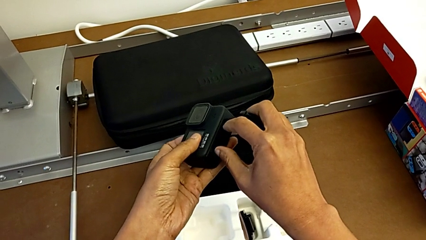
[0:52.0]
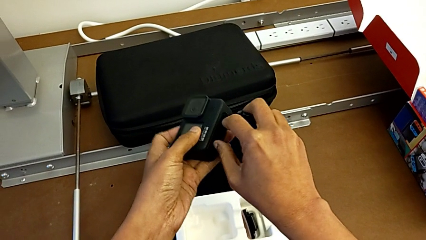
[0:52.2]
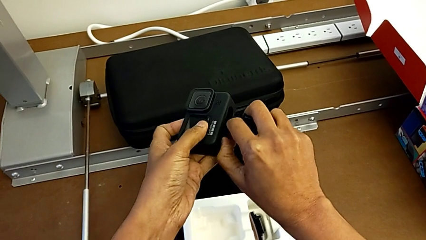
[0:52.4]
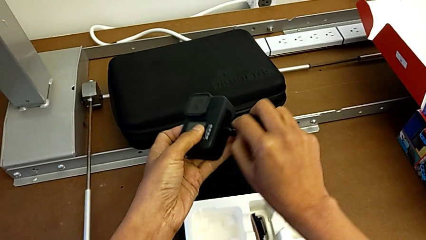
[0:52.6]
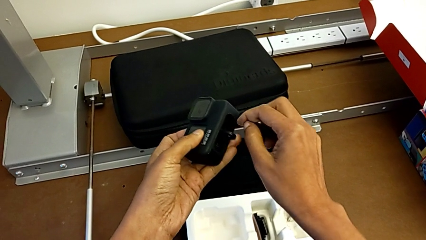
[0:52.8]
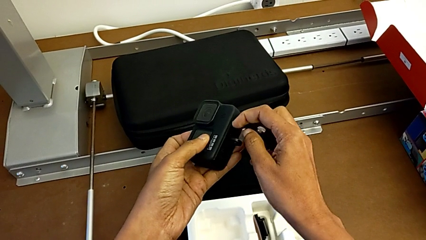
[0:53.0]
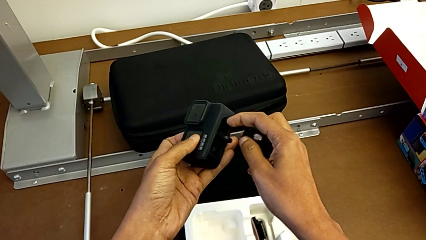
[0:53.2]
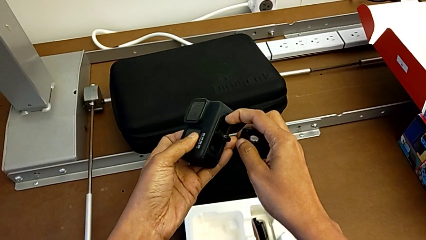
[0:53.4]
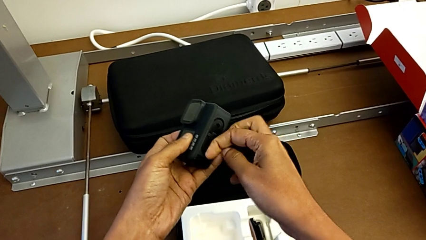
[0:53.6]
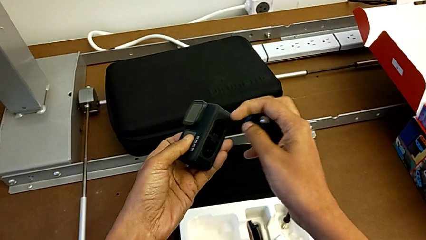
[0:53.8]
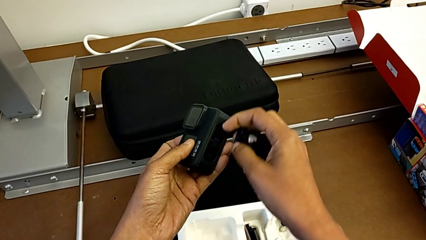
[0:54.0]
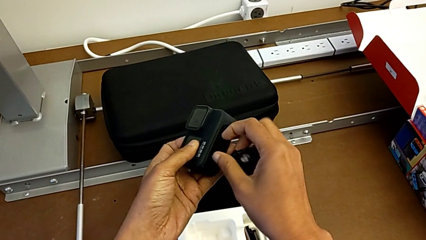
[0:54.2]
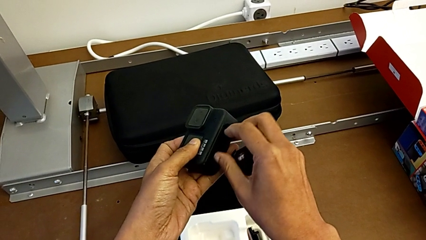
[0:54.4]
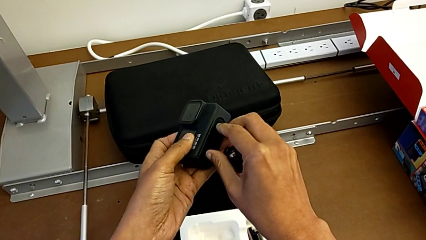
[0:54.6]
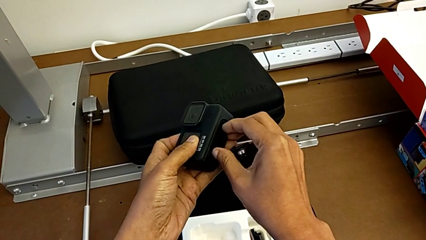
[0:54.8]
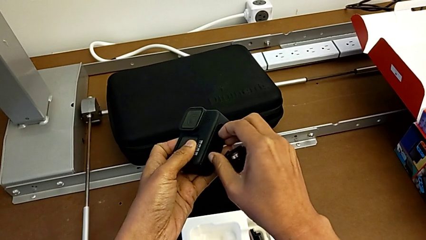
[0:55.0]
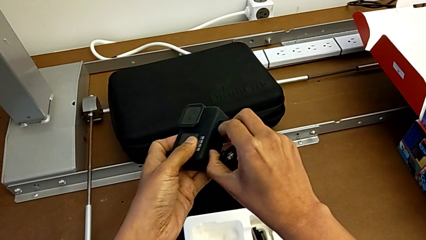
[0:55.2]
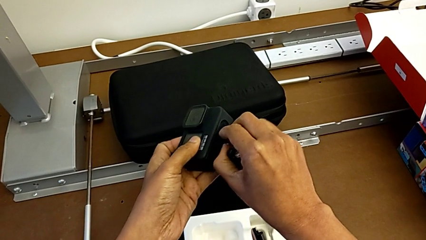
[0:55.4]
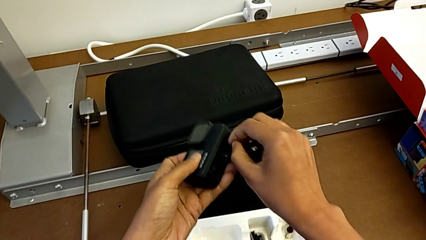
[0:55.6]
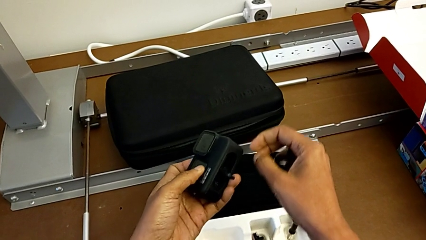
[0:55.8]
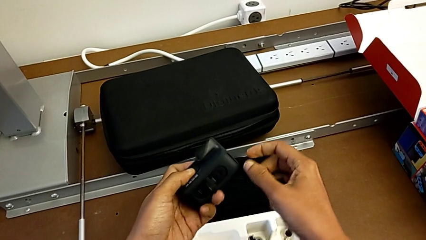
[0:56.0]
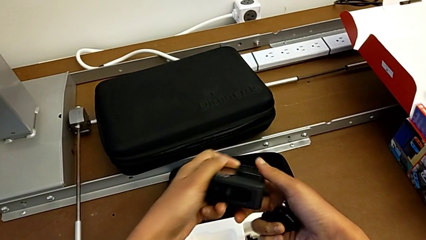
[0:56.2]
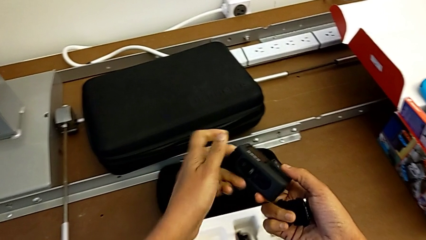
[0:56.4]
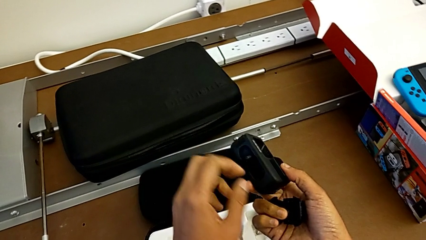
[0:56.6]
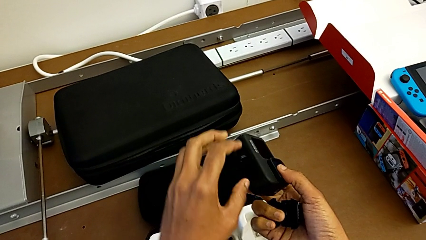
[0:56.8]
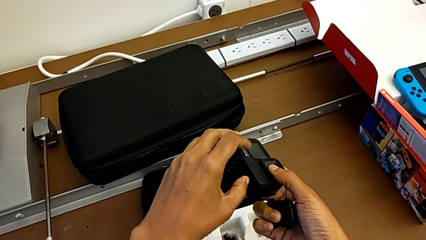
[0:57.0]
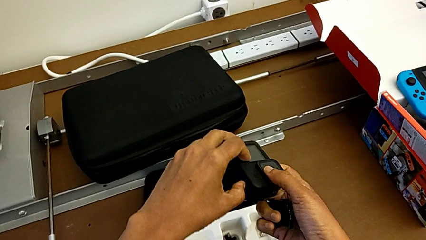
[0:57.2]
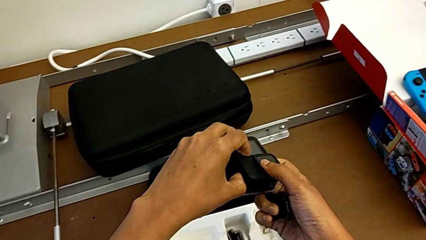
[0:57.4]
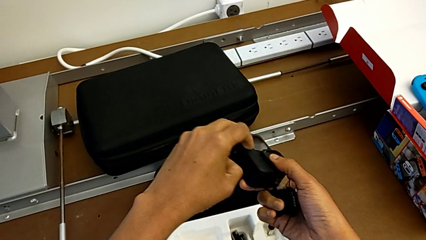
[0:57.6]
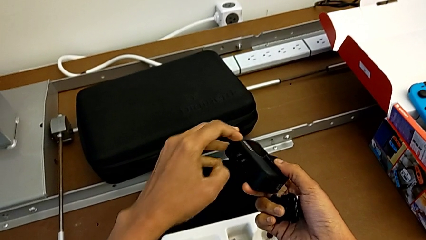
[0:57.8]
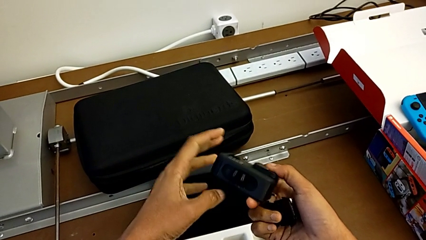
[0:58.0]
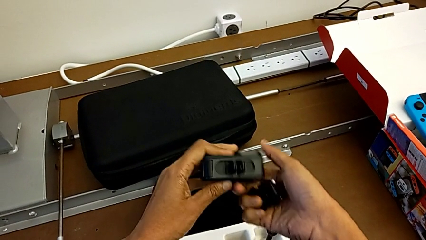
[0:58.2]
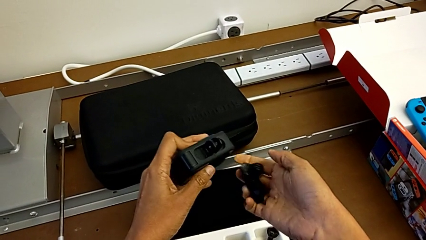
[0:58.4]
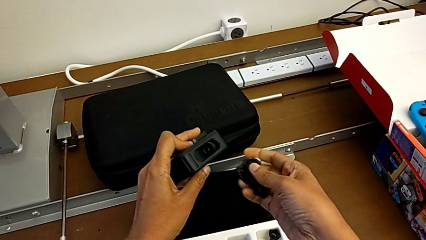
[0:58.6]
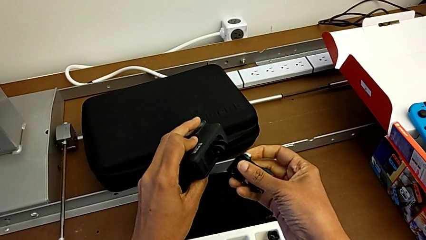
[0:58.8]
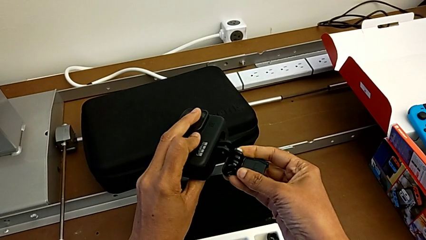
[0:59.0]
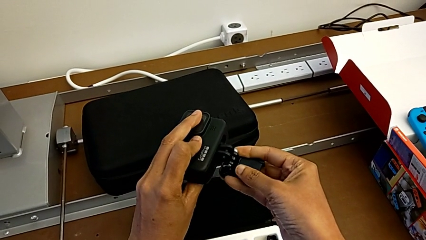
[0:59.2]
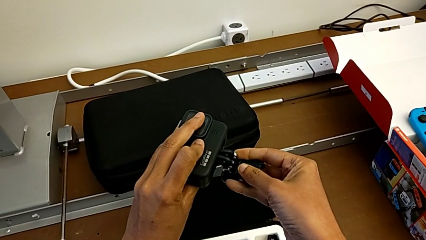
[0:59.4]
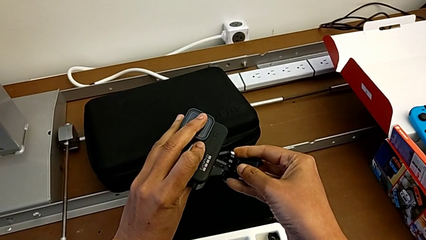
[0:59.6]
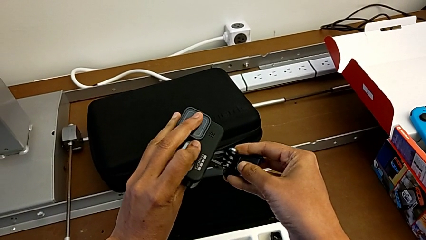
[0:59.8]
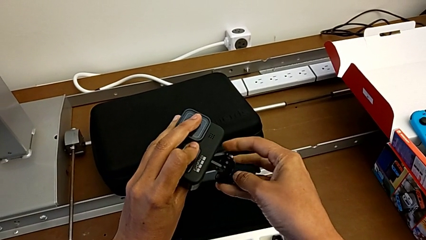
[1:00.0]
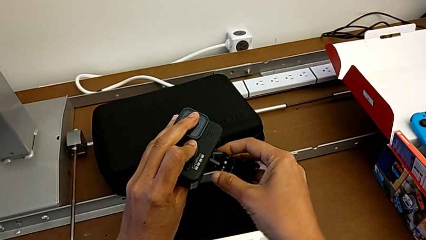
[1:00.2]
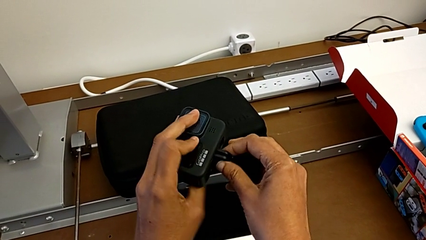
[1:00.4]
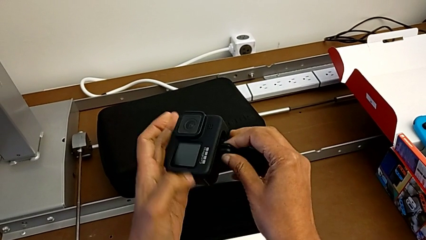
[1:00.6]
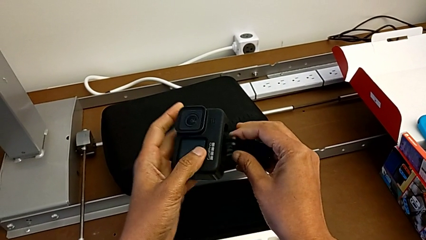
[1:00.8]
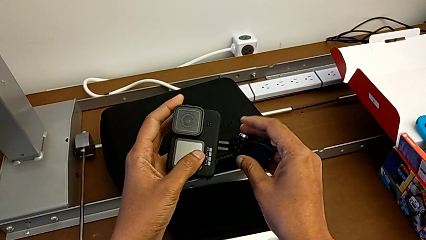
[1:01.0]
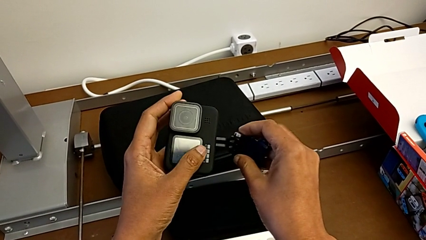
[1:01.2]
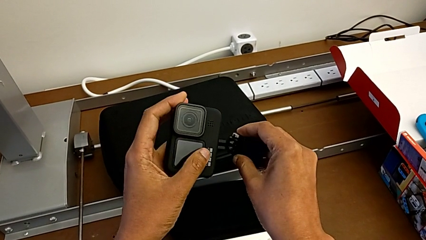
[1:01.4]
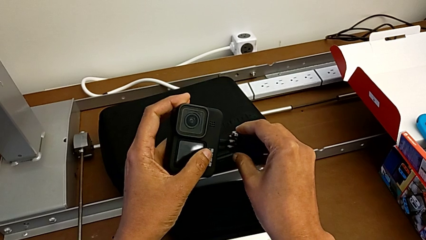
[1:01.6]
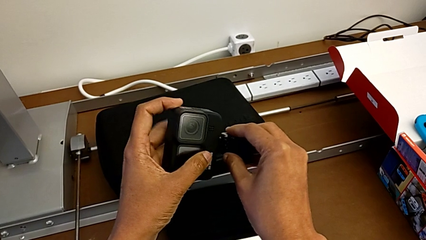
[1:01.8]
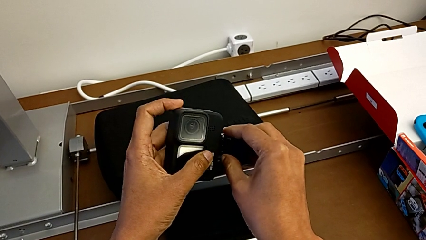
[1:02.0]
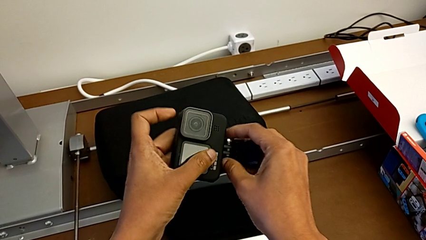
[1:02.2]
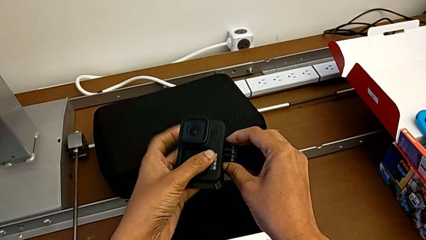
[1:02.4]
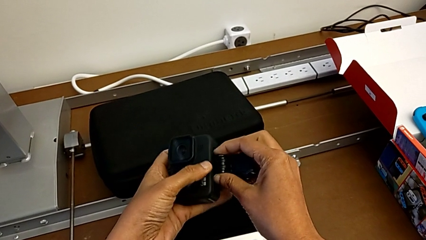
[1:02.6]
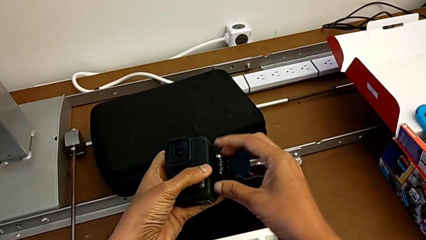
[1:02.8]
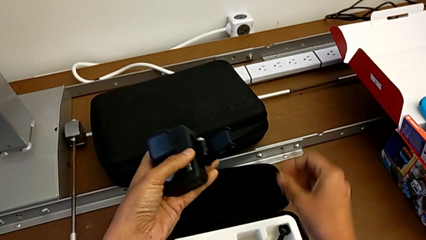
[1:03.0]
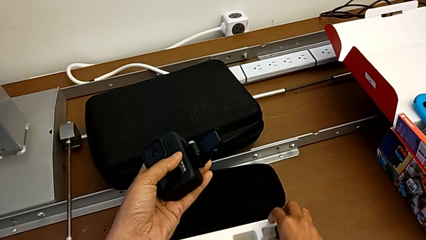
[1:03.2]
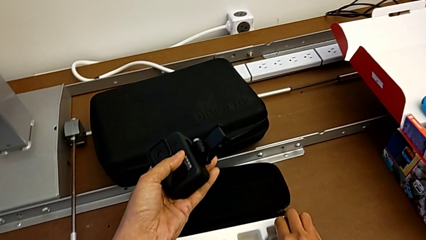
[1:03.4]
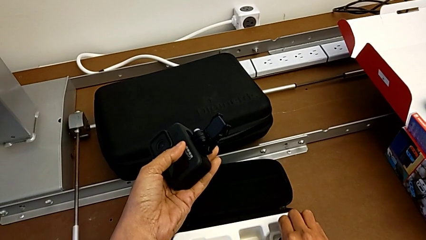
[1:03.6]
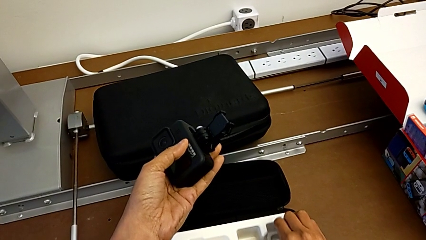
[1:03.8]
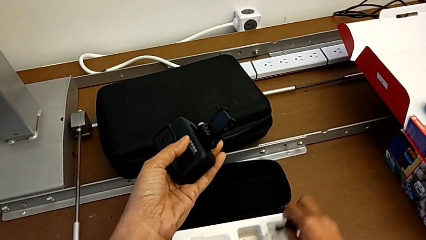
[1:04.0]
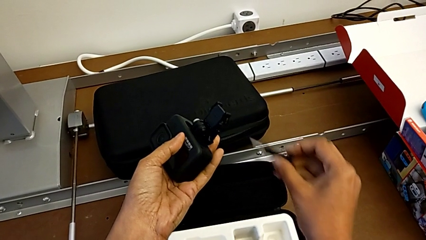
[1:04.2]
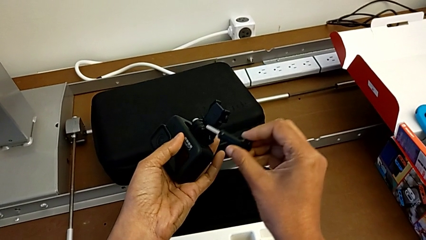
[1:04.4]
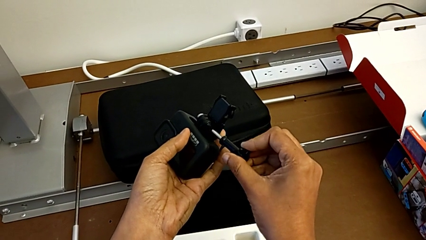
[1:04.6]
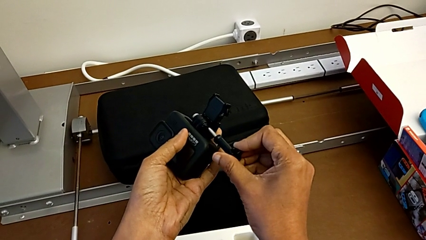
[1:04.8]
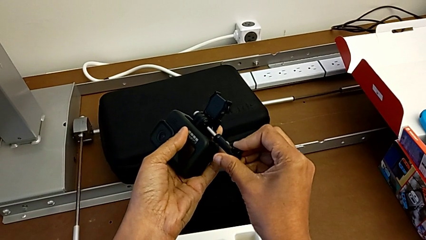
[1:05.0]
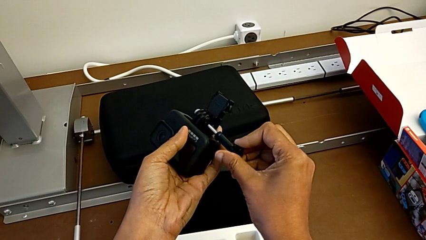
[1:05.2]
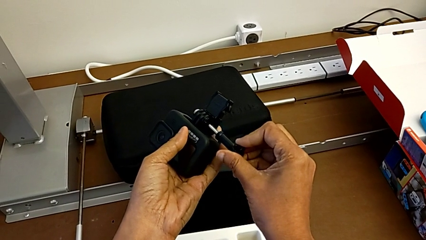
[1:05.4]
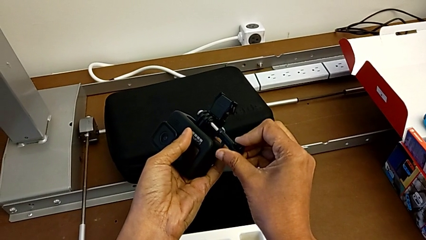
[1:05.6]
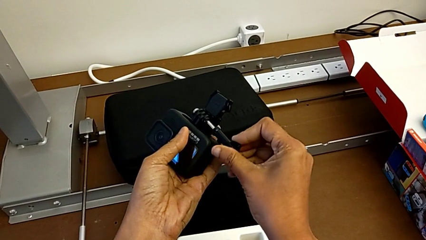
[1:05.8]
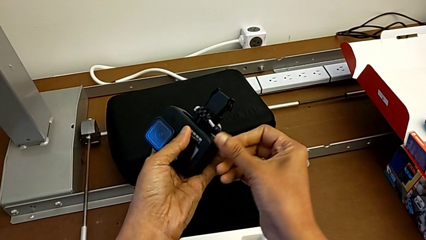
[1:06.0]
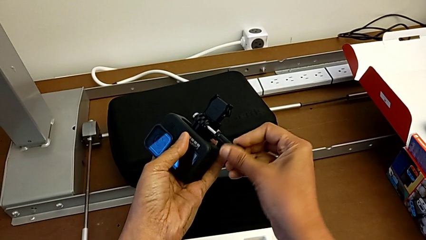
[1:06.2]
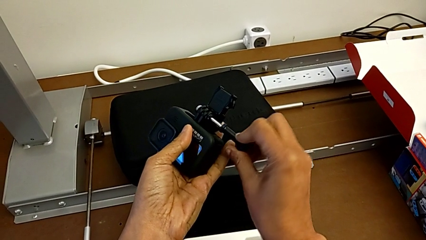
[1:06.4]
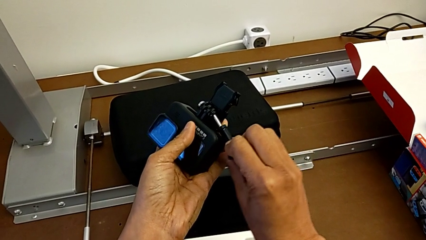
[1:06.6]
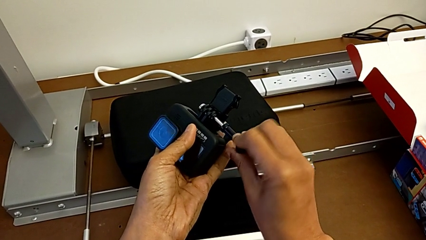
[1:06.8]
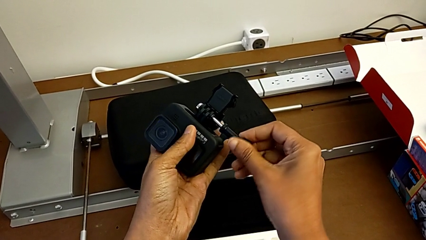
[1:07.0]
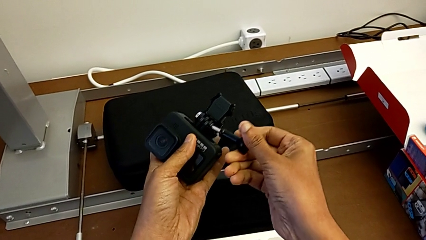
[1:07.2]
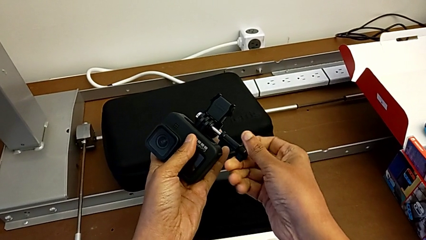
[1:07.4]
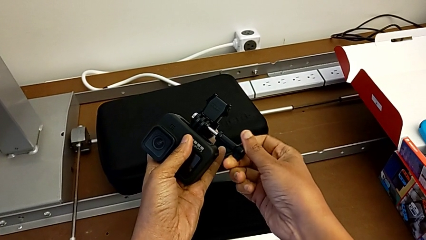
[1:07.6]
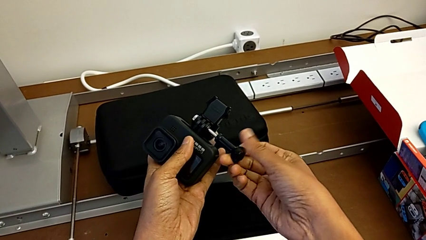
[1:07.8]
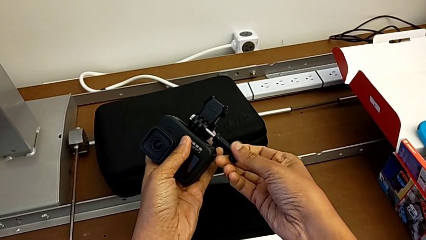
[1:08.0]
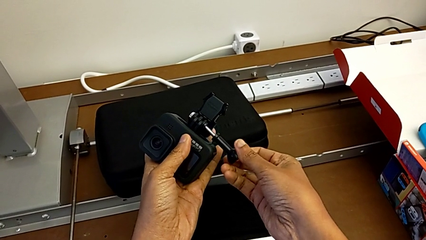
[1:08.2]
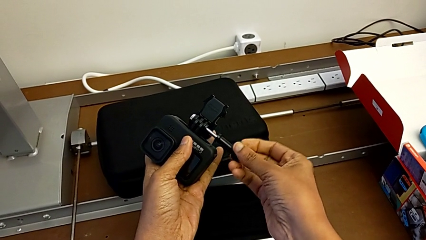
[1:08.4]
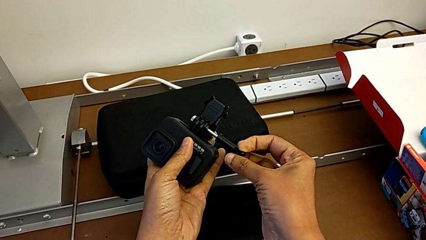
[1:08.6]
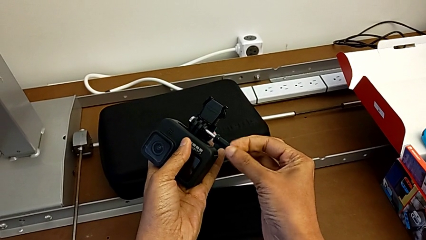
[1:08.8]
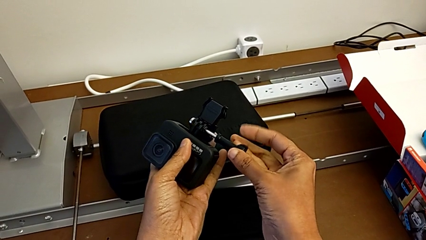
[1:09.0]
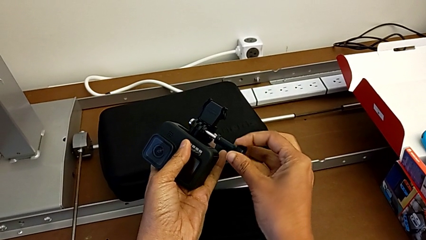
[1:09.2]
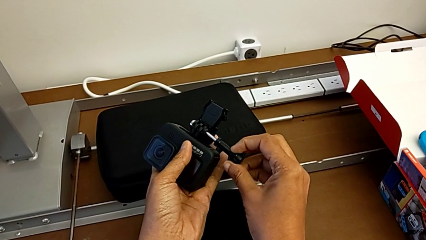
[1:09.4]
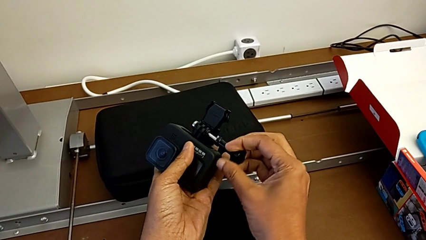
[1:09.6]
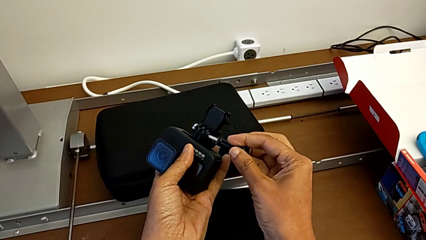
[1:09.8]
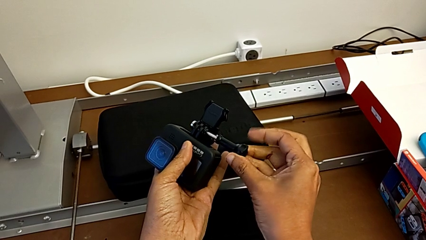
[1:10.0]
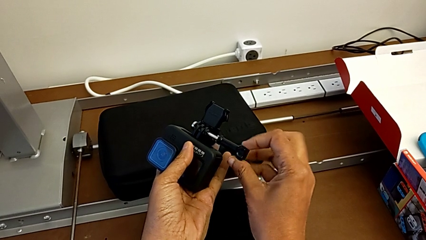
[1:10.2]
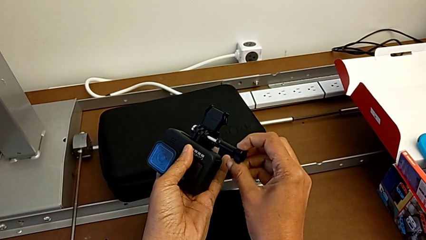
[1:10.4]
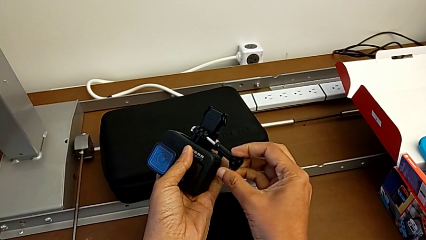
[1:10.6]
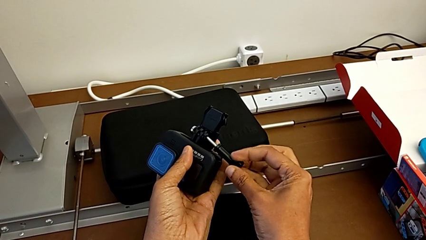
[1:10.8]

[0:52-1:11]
The camera wearer is inserting the mount peg into the GoPro camera. They lift the GoPro, place the mounting peg, grab the handheld grip and begin to assemble it.
